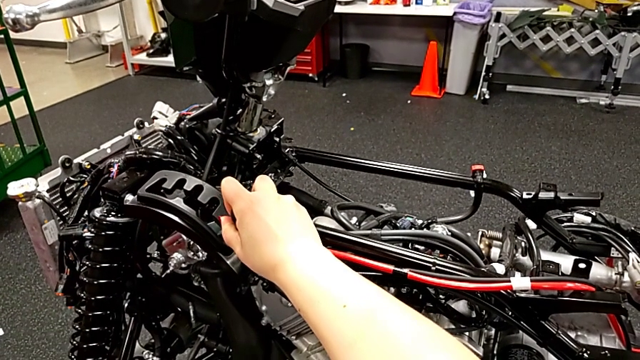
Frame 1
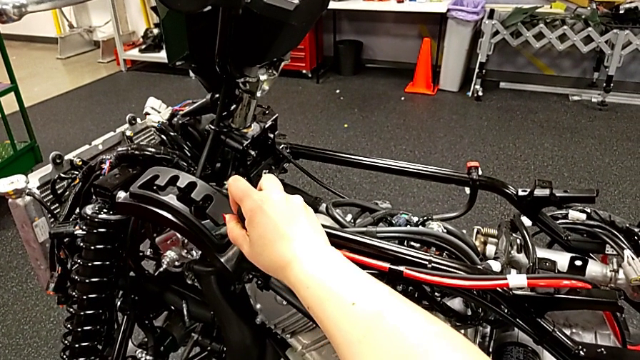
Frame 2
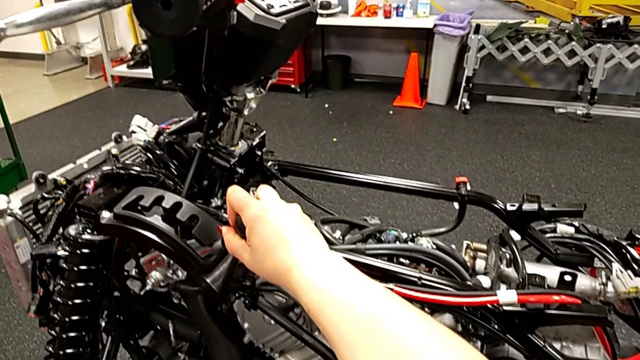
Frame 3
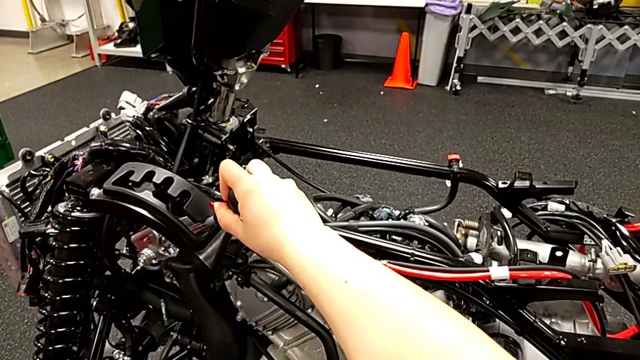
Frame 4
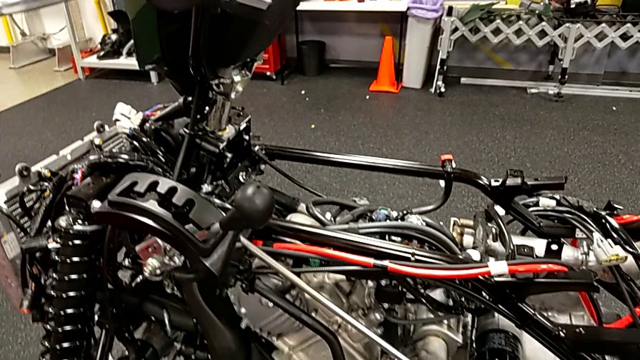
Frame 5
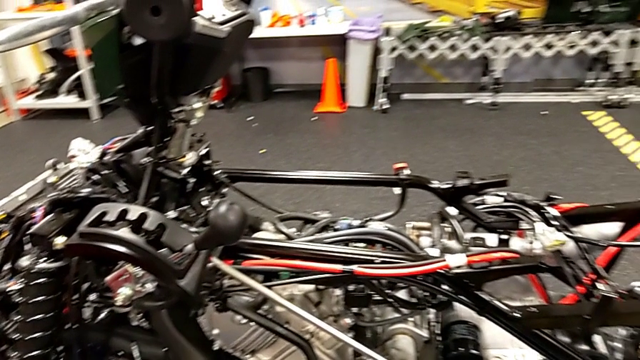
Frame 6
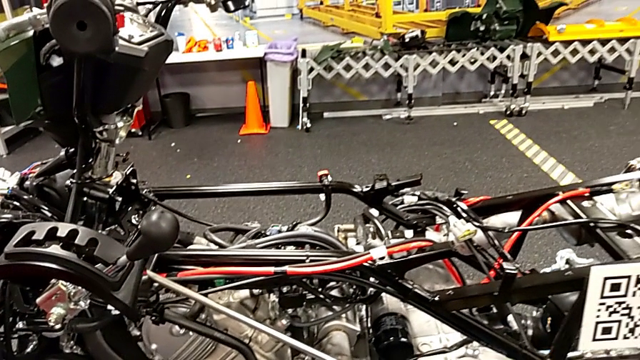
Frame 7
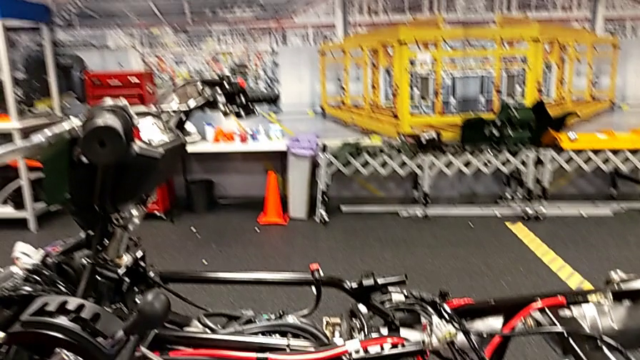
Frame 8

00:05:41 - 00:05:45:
The camera wearer is unlocking the shift arm. They shift the lever.
